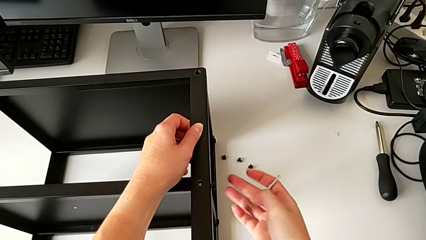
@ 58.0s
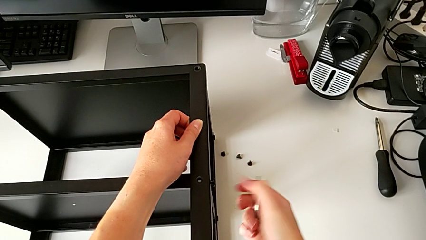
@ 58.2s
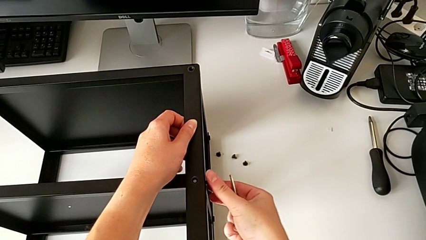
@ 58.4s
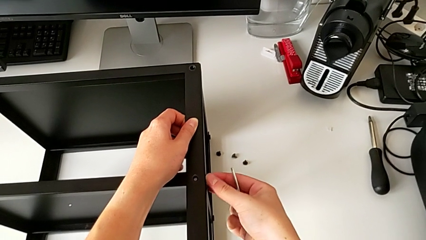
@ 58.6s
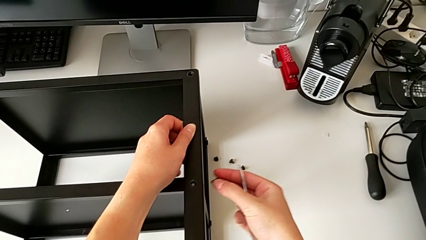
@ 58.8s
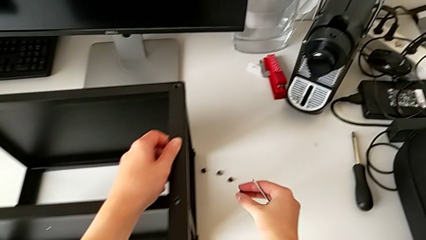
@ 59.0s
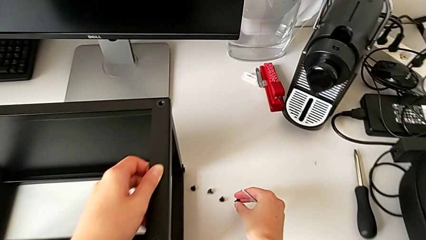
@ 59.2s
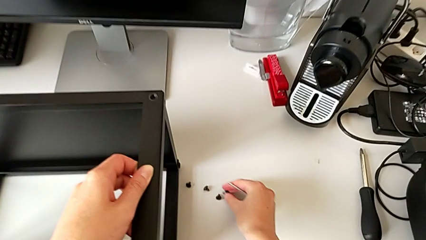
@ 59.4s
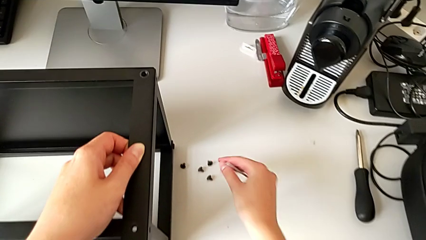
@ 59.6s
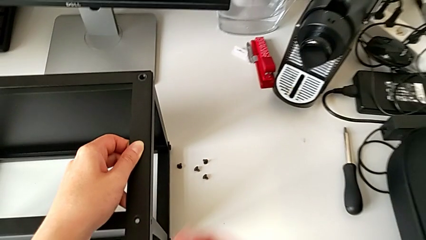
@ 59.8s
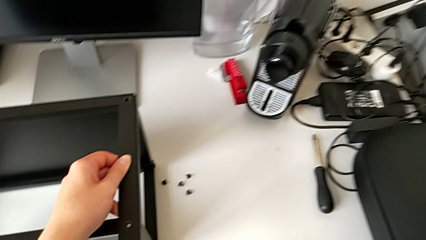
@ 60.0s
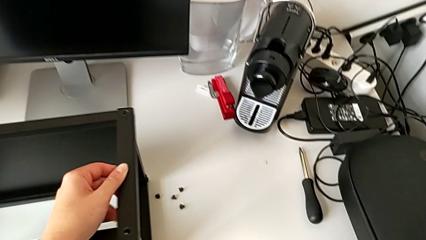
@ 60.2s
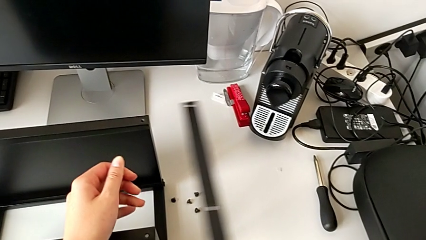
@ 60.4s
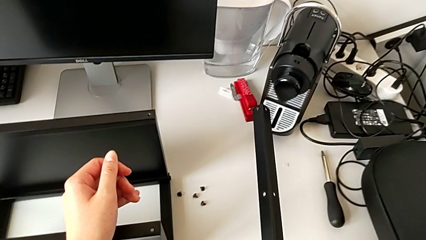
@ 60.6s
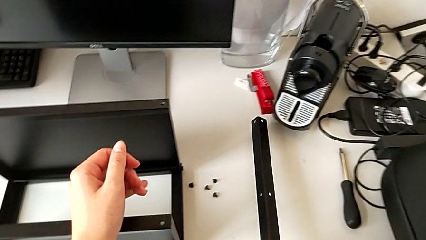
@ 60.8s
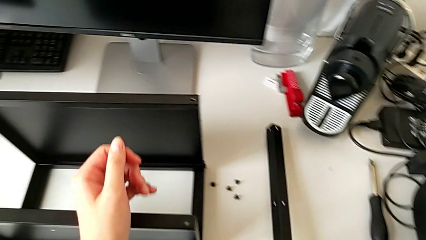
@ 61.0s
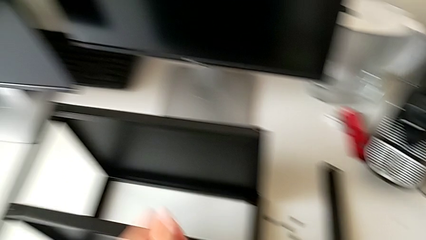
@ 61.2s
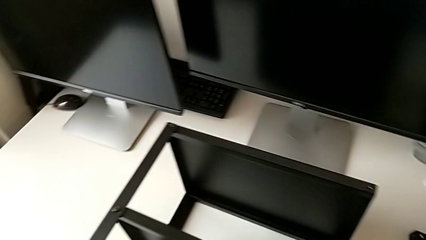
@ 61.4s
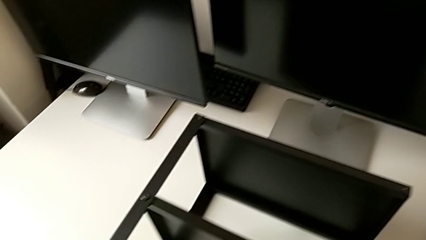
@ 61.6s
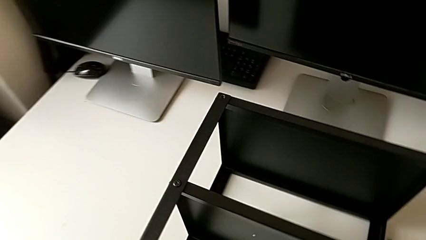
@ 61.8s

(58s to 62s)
The camera wearer is disassembling the first leg of the table. They disassemble the hex socket head, place it, disassemble the first leg and place it.

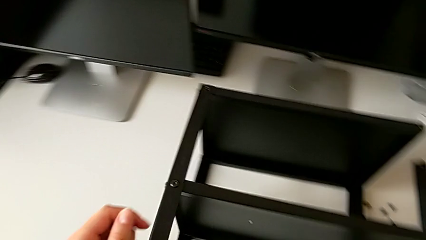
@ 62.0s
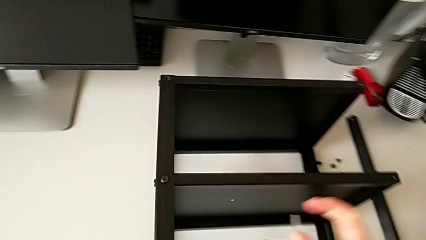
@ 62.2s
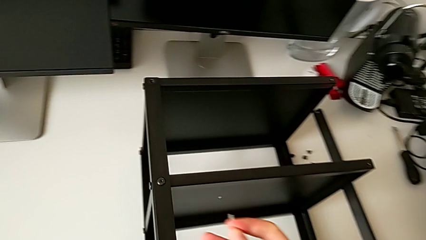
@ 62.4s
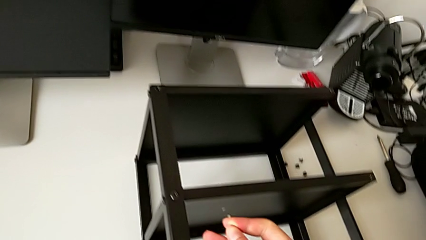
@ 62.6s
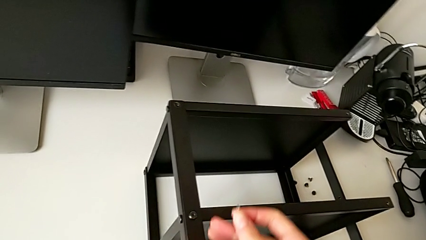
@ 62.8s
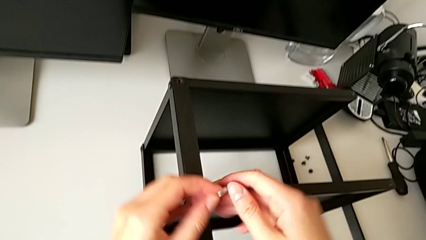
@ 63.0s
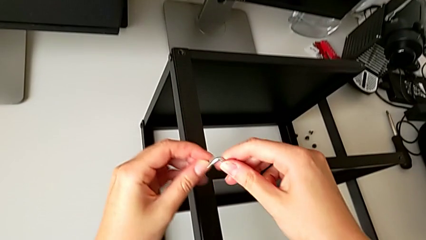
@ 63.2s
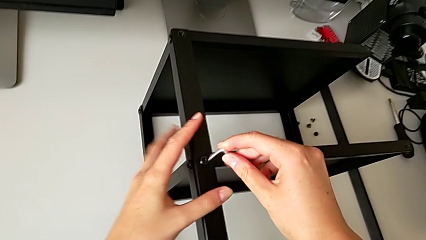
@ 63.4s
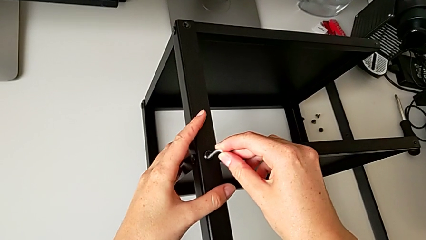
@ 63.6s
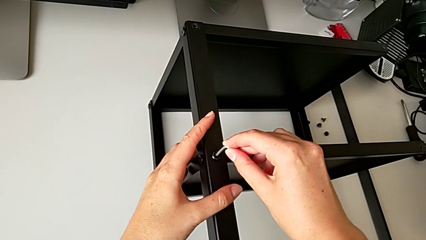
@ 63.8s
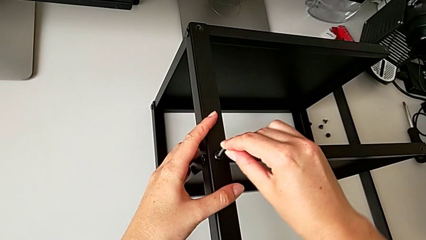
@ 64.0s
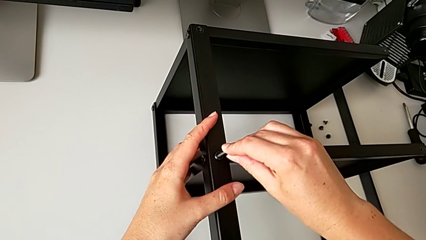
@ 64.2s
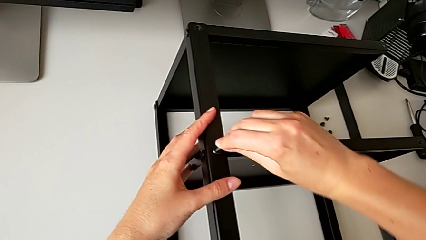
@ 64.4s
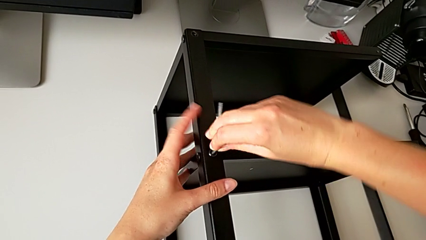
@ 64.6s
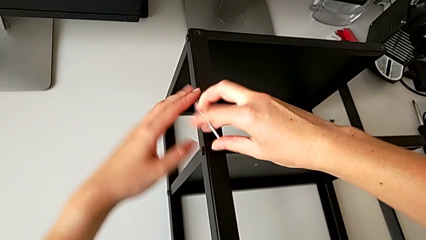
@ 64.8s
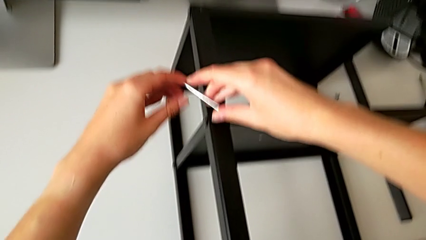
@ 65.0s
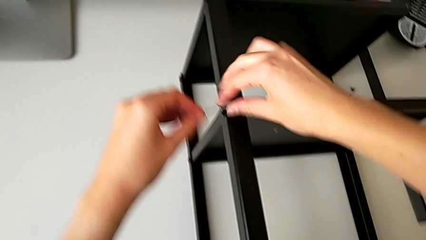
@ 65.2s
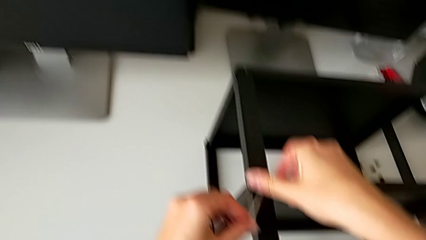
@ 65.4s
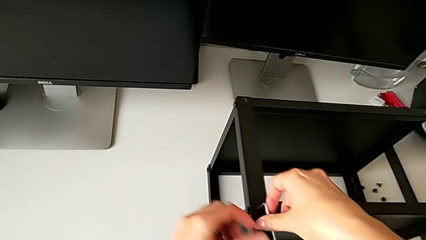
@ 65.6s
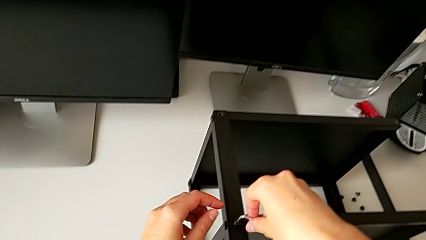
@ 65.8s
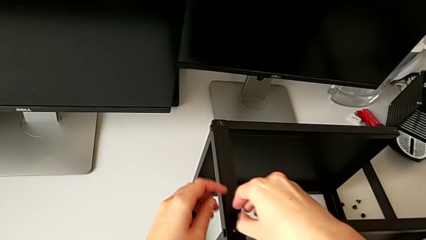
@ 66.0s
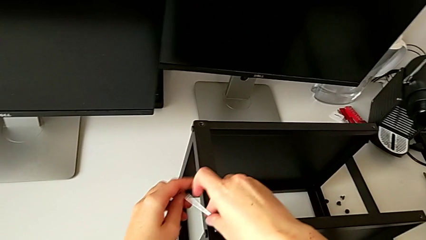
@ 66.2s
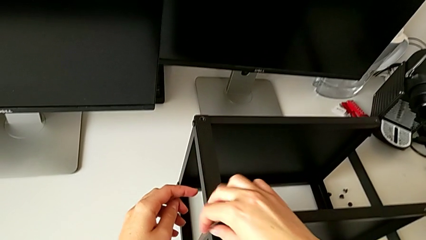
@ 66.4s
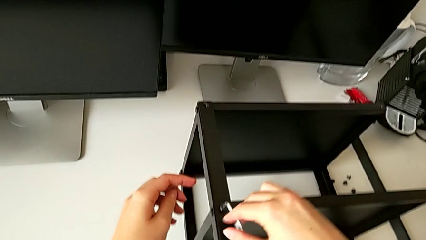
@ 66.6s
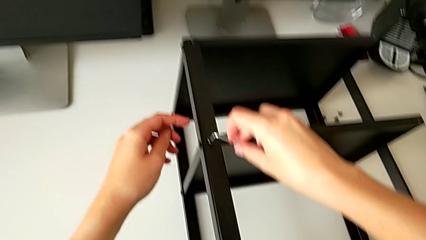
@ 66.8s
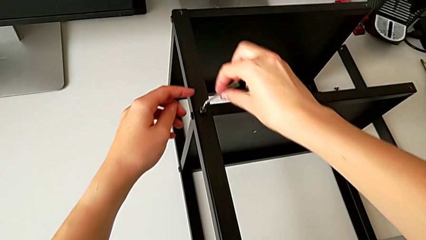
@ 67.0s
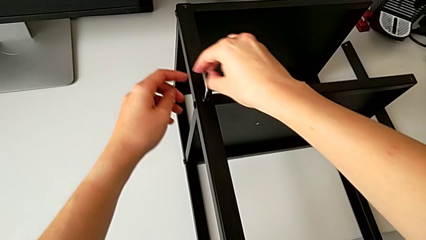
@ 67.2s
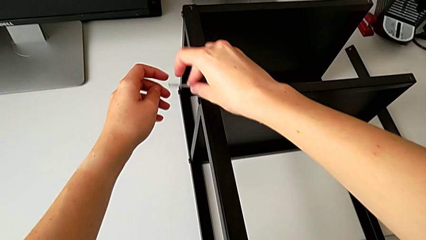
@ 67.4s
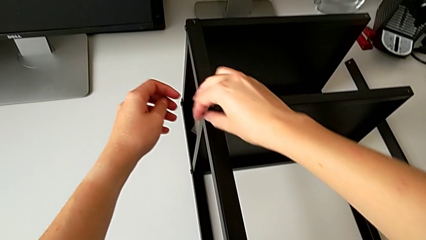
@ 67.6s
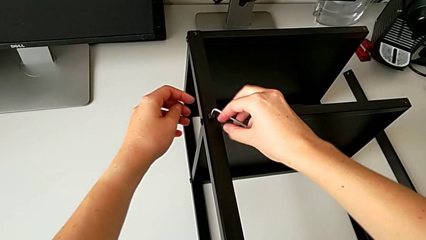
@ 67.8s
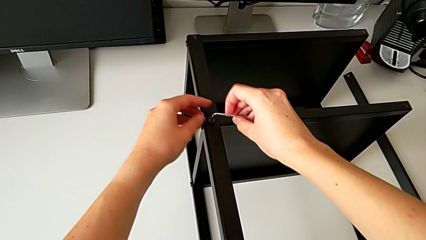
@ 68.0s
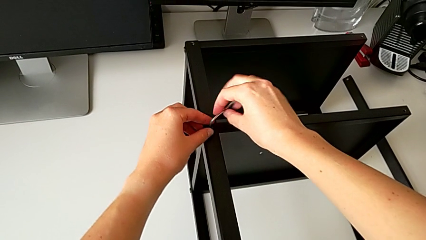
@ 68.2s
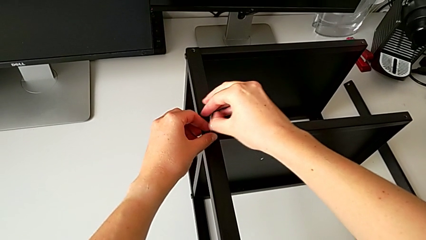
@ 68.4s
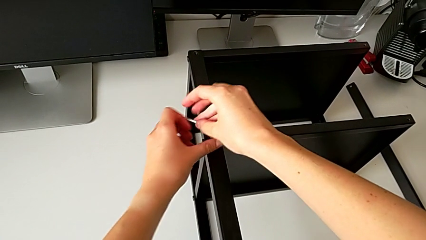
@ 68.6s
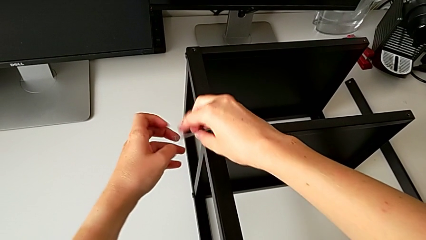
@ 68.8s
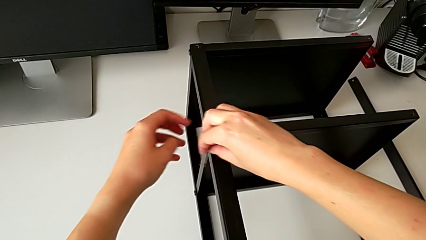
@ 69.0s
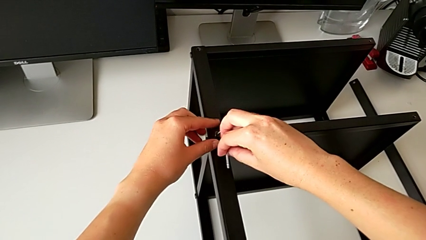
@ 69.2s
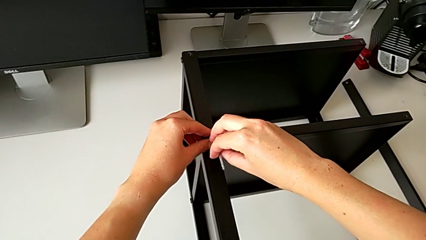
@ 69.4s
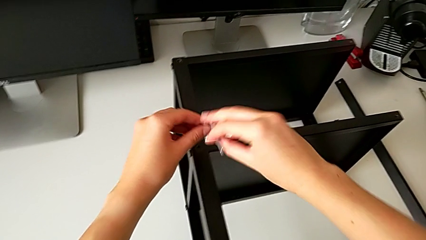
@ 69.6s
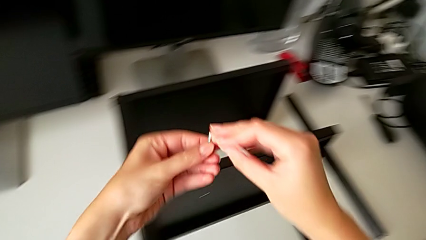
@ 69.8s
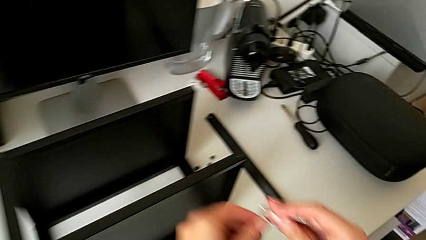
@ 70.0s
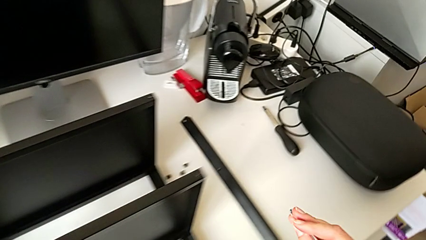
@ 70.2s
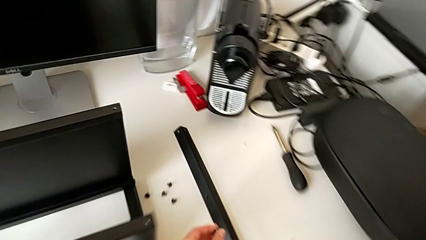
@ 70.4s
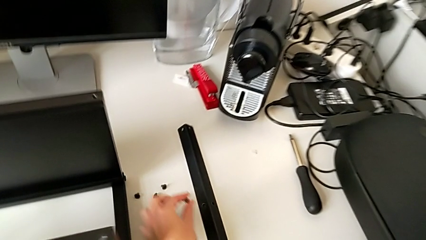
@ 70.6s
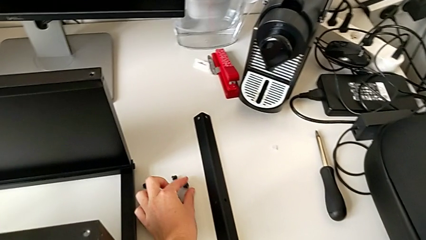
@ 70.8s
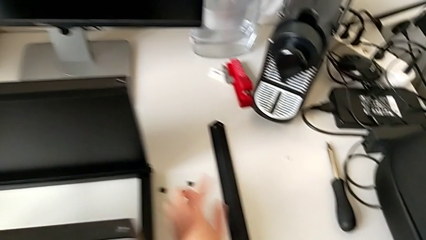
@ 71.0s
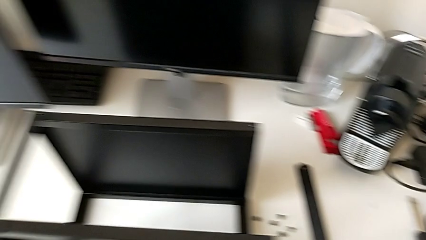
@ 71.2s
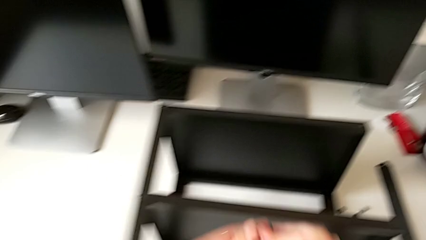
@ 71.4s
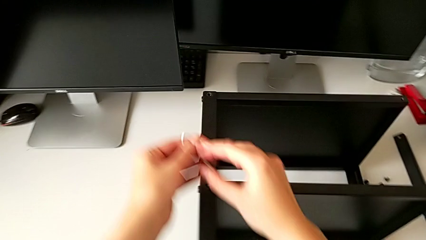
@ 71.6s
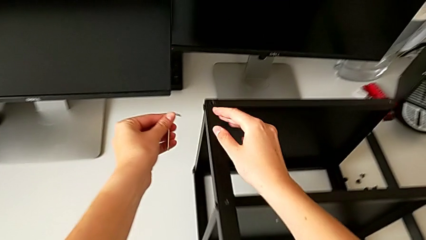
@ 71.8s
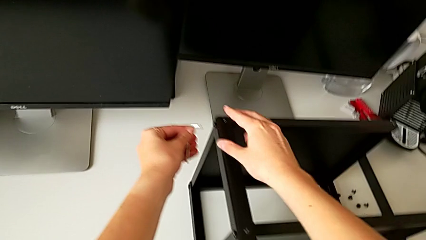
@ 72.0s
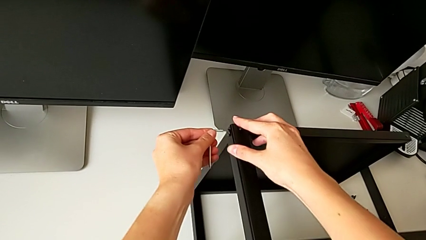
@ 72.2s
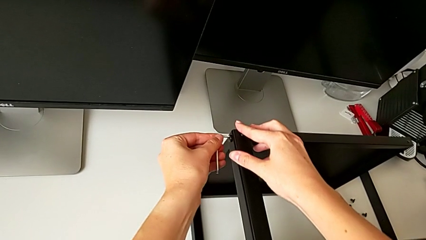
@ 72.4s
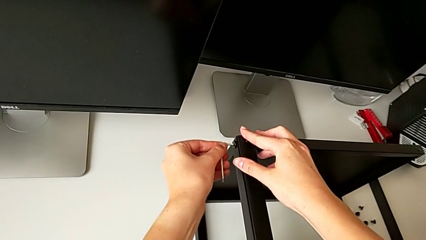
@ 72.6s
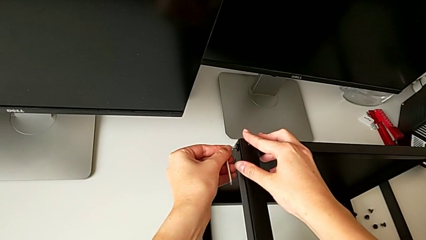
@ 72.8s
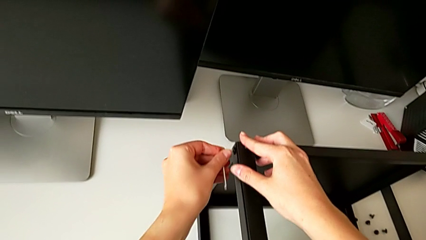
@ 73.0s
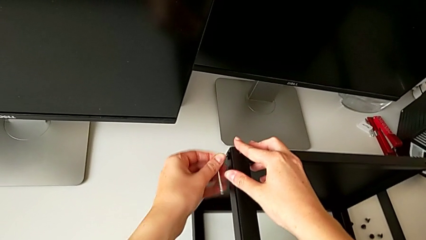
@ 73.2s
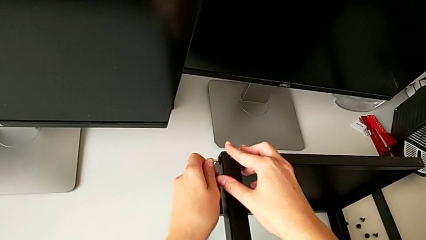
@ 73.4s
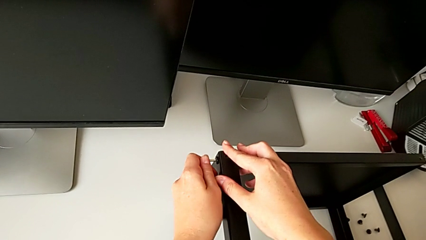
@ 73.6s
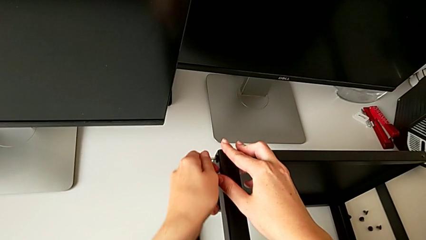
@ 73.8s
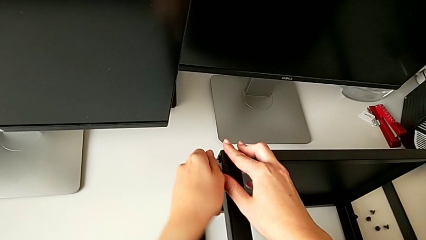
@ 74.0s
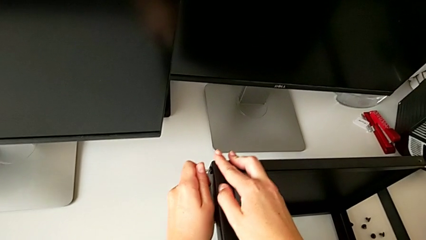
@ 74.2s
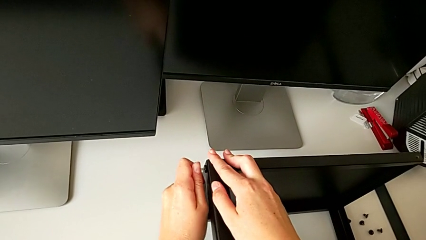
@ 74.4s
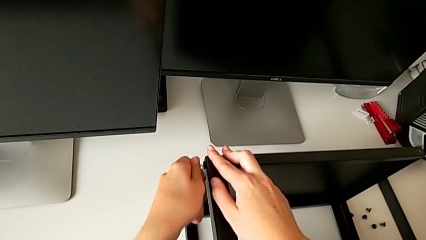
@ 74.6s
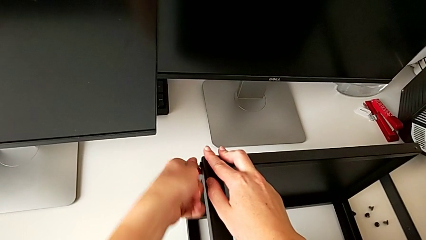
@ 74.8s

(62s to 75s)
The camera wearer is disassembling the second leg. They insert the Allen wrench, unscrew the hex socket head, withdraw the Allen wrench with the right hand, disassemble the hex socket head, place it, insert the Allen wrench and begin to unscrew the hex socket head.
